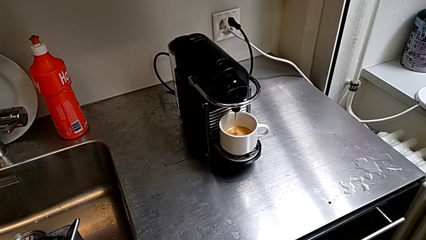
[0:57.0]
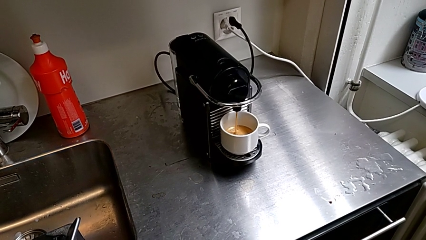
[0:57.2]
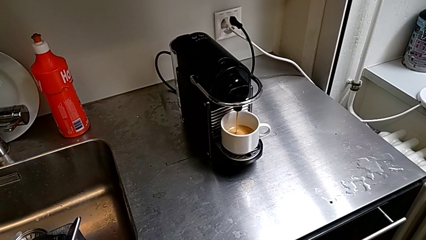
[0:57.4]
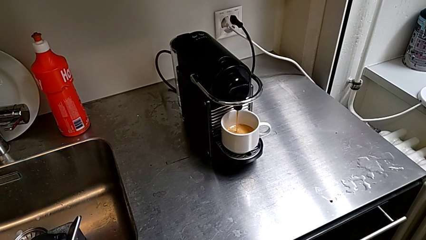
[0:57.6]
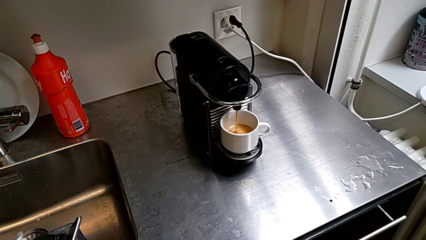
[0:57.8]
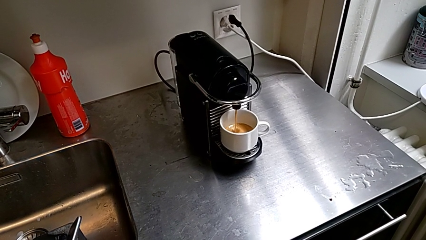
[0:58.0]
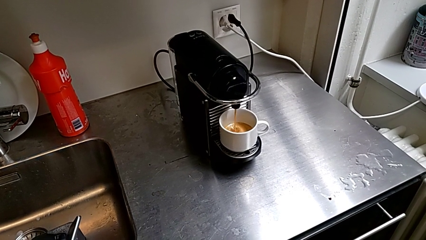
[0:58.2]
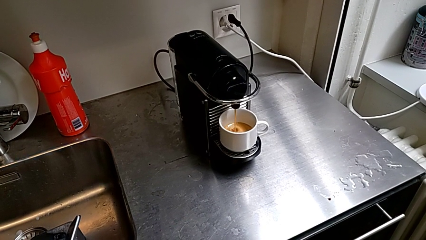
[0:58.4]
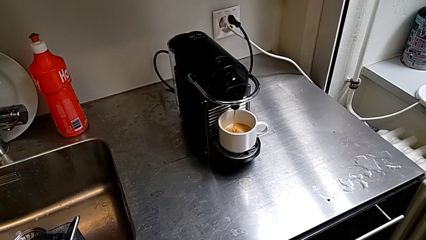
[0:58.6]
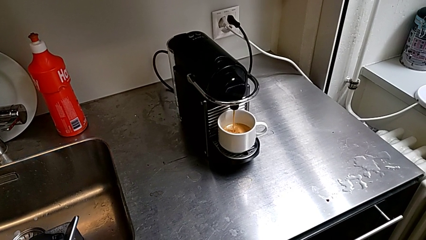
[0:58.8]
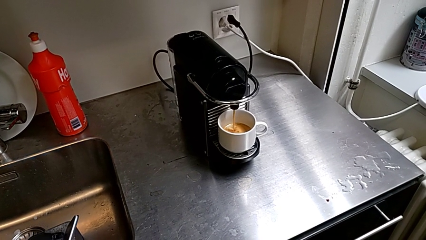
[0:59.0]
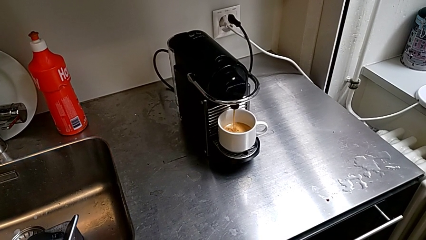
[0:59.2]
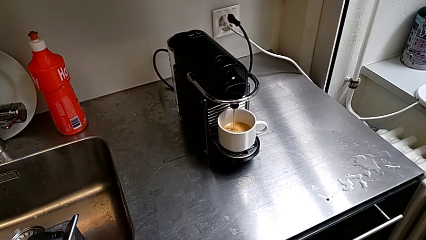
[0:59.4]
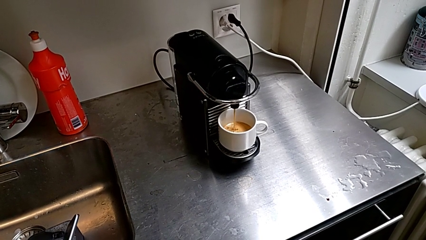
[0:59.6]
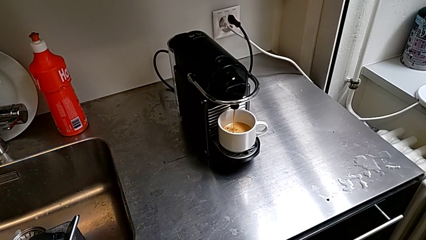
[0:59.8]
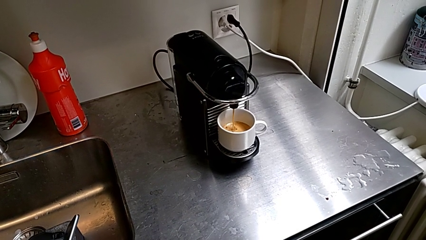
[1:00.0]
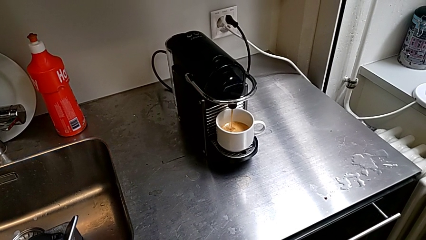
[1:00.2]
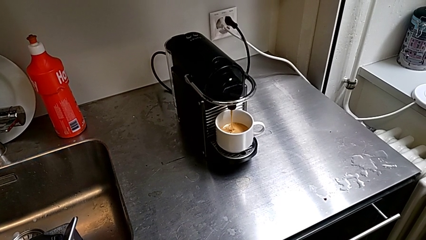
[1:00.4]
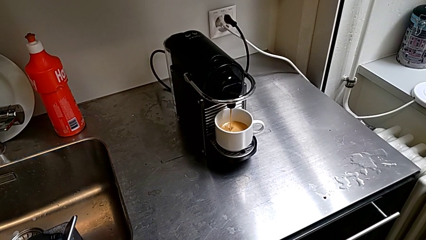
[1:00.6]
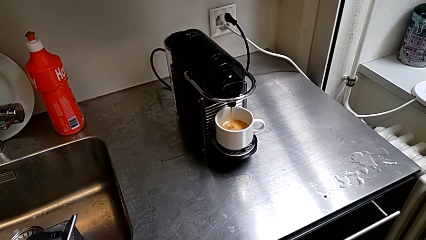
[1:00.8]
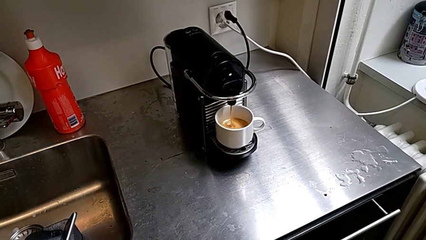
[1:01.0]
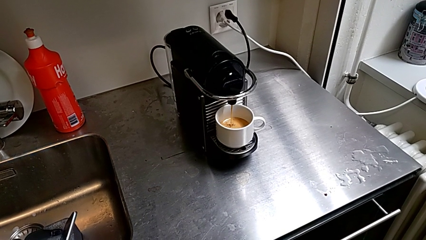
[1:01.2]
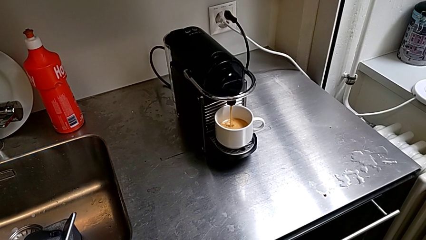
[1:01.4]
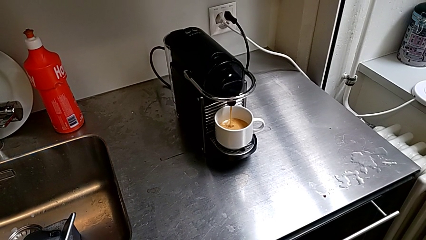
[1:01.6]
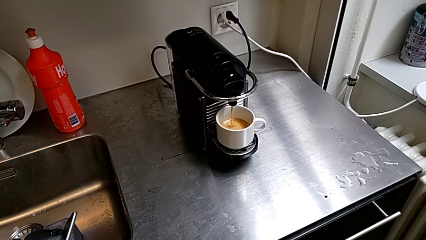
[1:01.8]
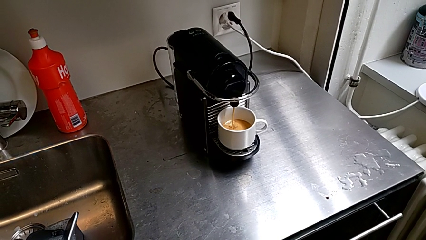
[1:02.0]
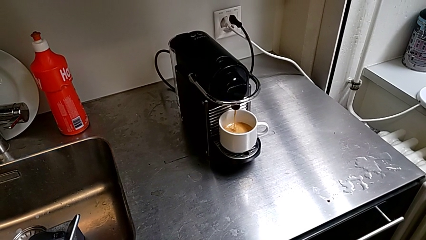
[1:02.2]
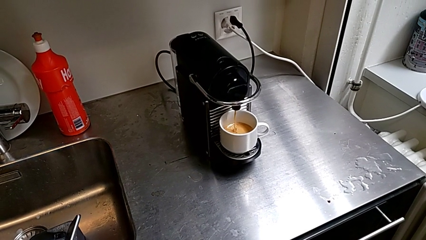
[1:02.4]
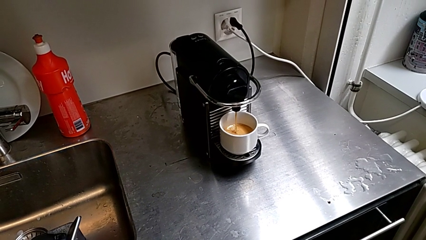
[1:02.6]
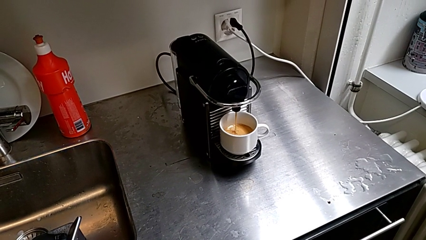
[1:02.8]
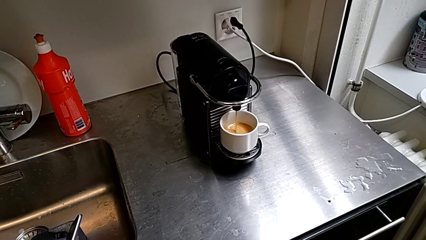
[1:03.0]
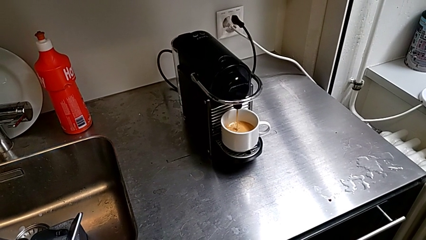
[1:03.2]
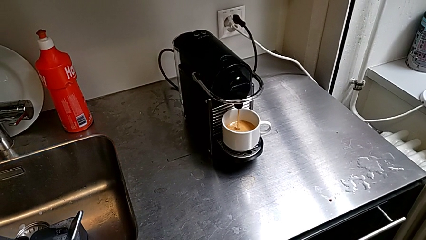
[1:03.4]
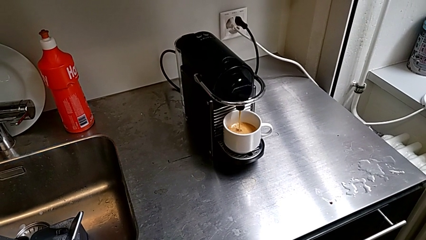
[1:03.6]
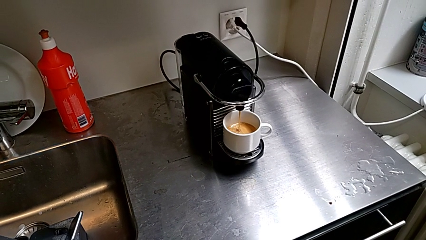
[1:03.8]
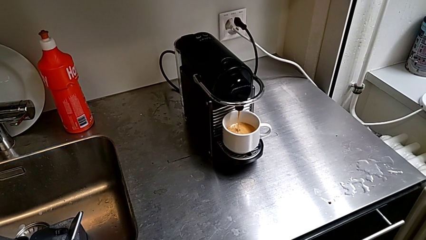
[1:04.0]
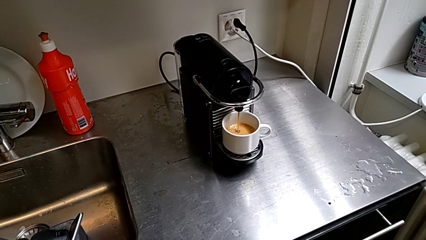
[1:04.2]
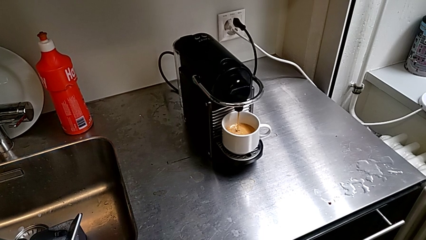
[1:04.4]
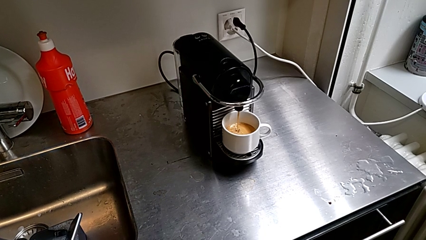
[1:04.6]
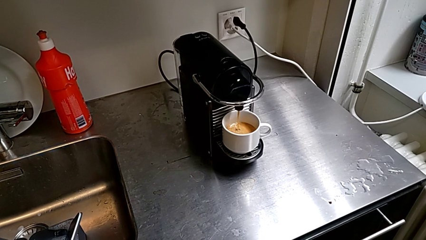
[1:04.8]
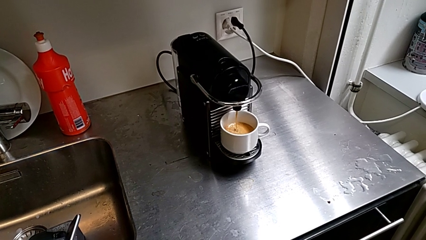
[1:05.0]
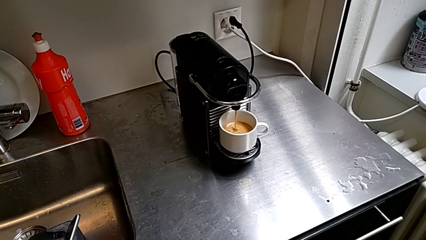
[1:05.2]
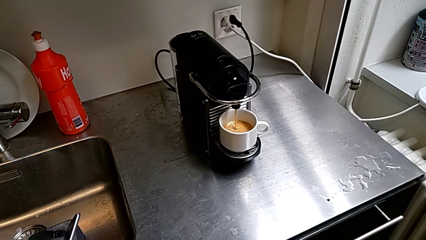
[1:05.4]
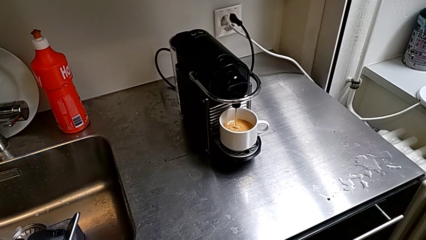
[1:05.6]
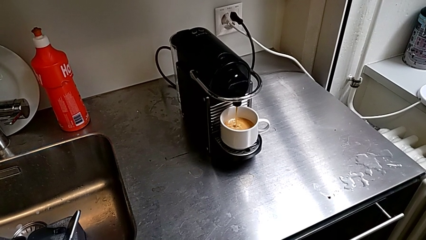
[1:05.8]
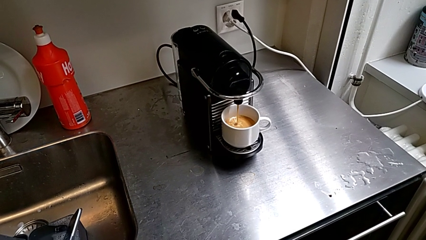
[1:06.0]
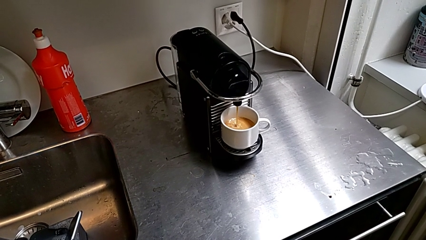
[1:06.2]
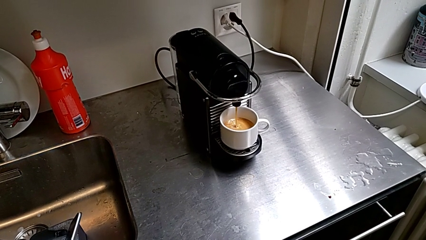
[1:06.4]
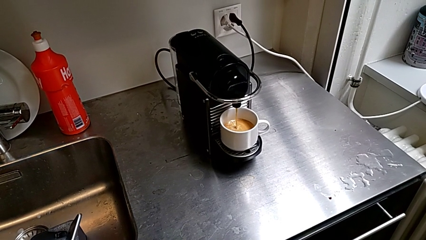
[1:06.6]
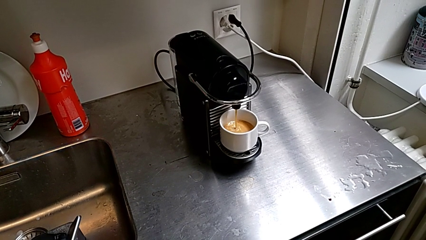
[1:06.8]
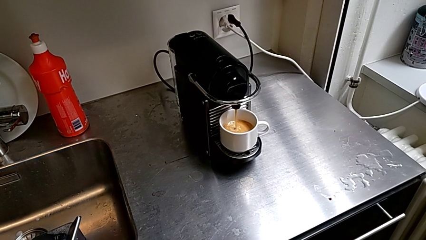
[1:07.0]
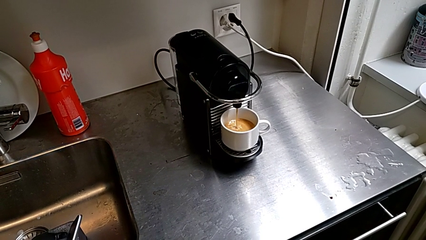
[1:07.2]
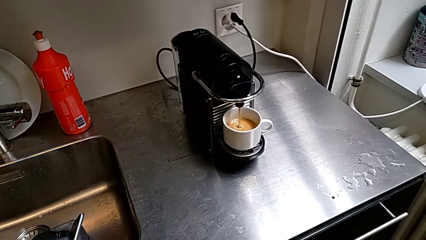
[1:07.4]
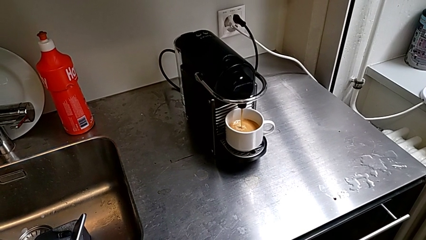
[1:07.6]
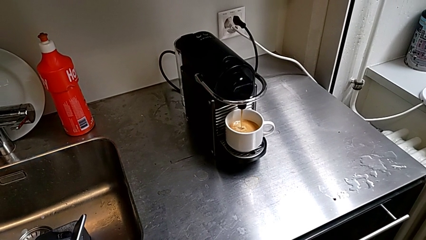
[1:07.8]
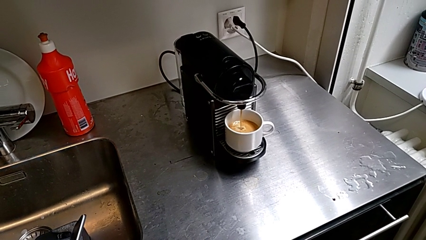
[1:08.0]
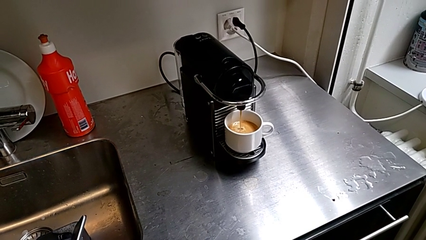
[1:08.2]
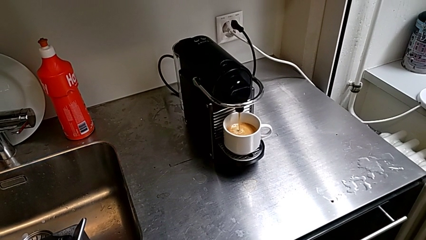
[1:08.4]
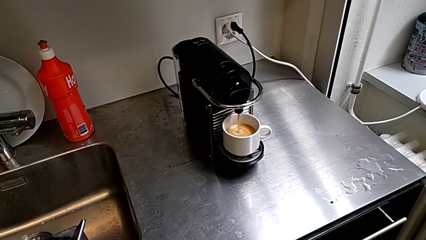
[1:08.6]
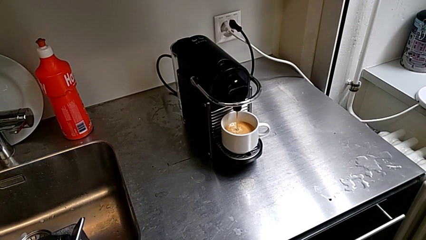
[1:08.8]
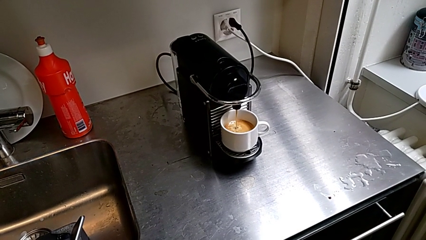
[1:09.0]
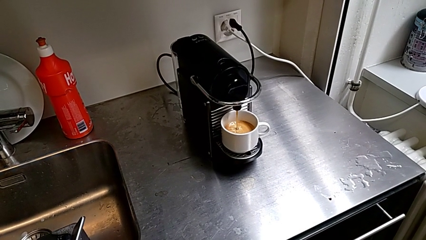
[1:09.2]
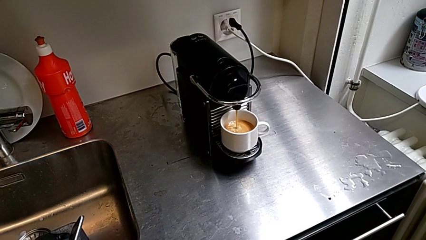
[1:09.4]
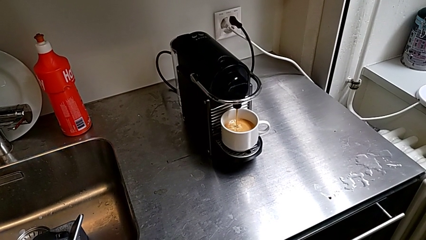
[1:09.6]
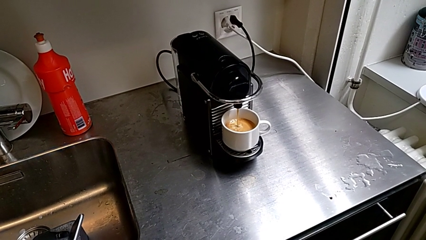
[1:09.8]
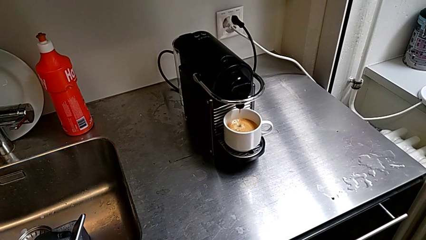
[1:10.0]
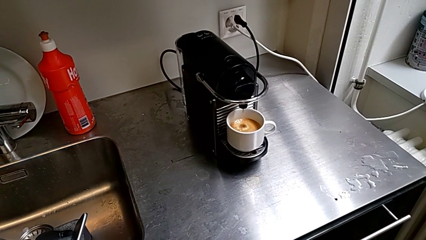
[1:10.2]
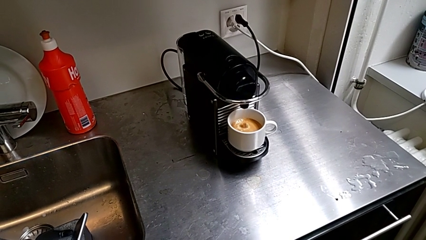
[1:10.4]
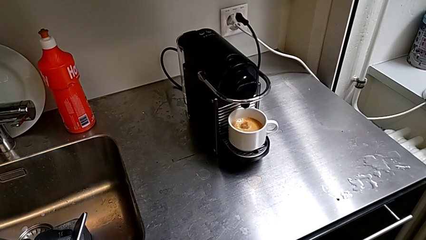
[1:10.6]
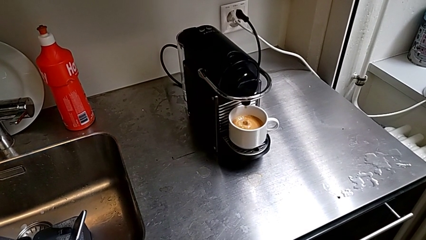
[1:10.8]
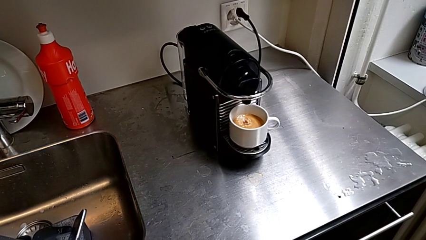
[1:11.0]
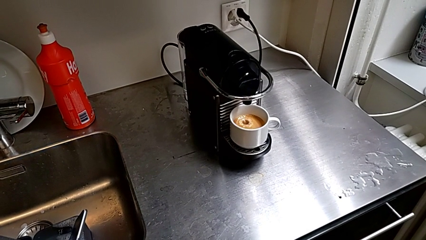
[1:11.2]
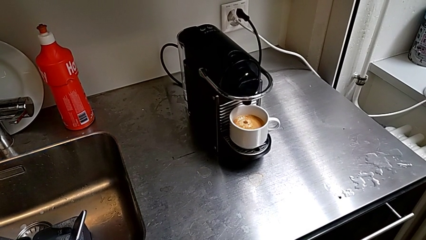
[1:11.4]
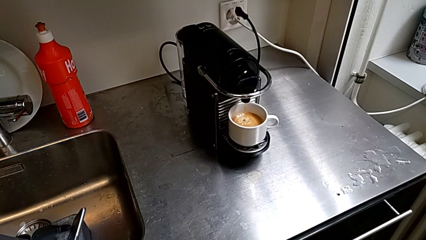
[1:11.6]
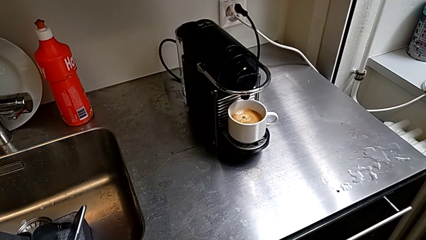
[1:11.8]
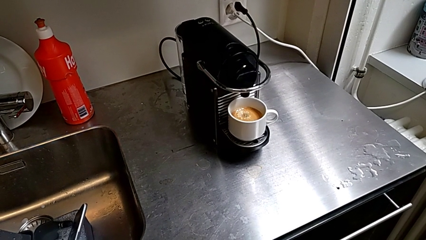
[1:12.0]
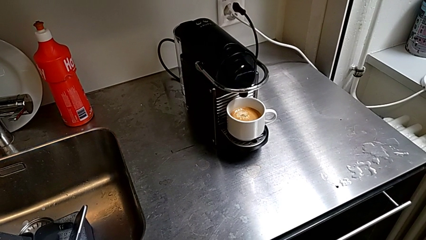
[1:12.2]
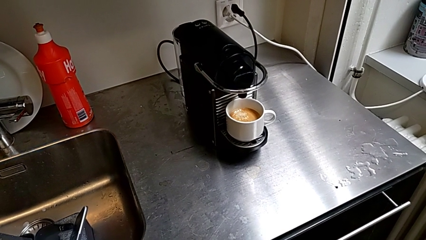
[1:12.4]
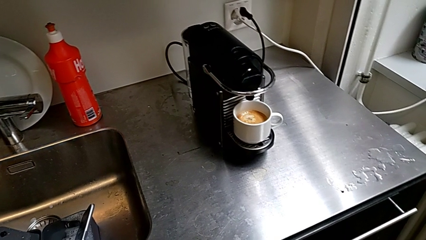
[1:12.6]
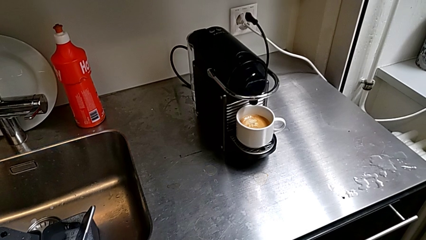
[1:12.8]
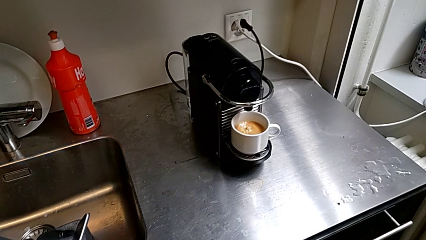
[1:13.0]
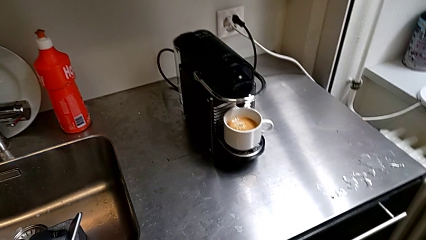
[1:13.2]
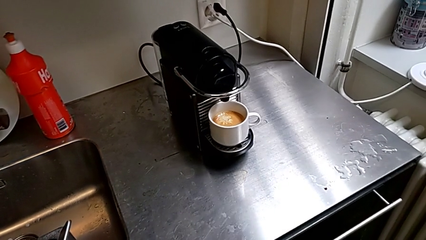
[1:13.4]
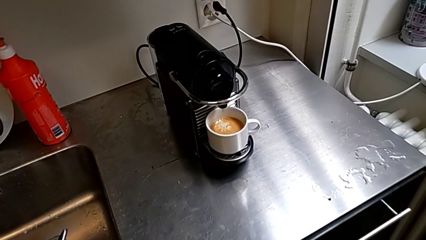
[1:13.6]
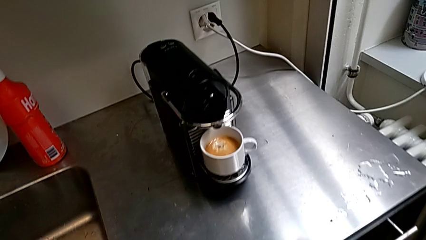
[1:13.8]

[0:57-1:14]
The camera wearer is brewing a cup of coffee. They keep loading the cup and approach it with the right hand.
